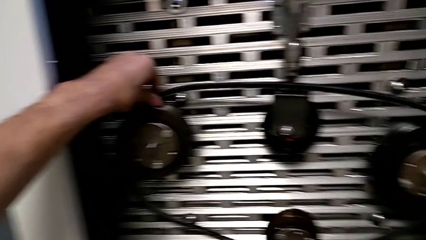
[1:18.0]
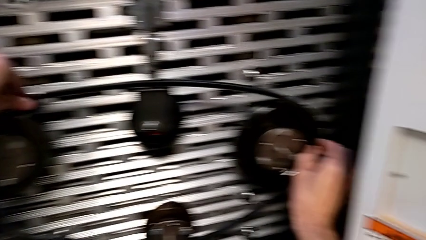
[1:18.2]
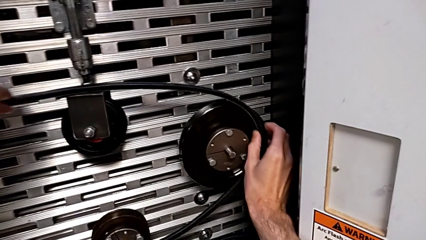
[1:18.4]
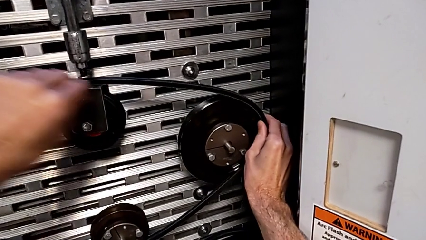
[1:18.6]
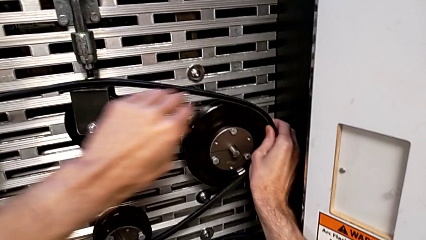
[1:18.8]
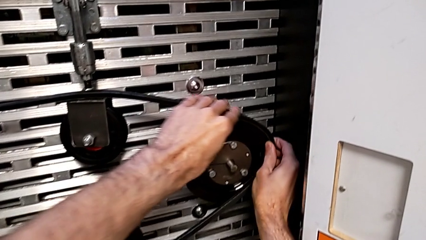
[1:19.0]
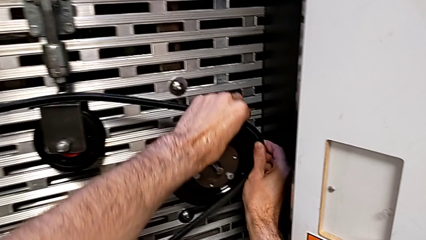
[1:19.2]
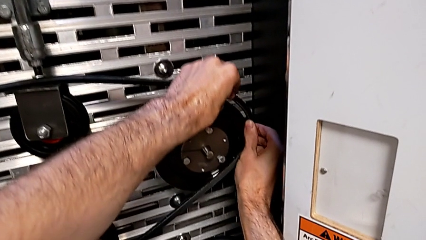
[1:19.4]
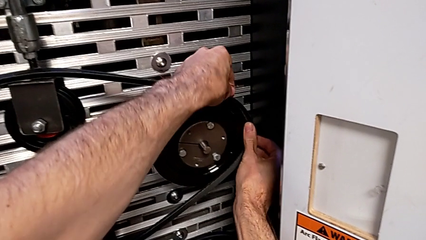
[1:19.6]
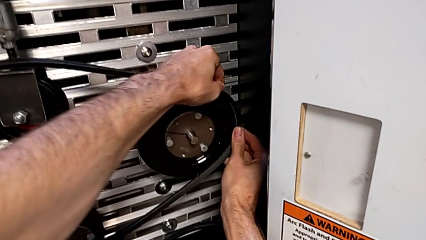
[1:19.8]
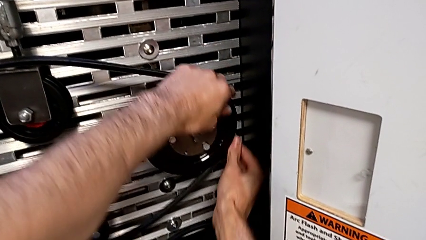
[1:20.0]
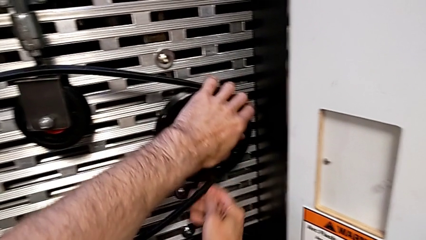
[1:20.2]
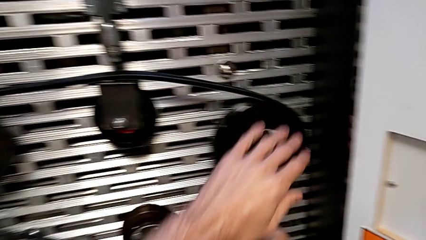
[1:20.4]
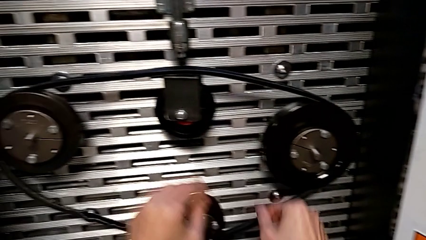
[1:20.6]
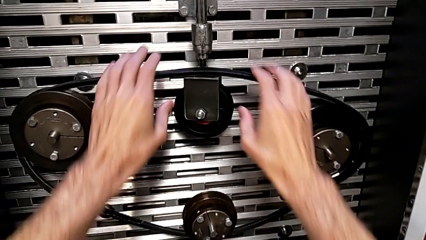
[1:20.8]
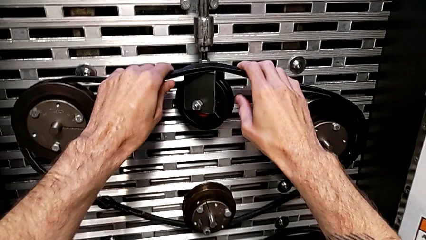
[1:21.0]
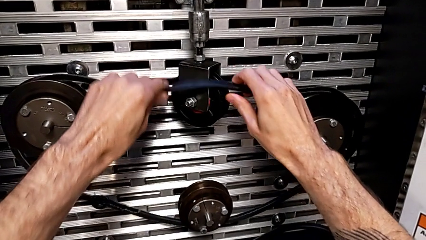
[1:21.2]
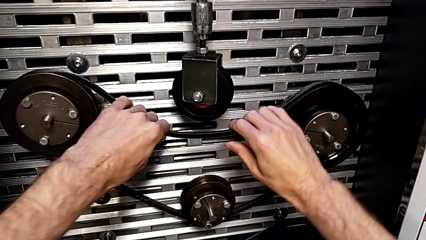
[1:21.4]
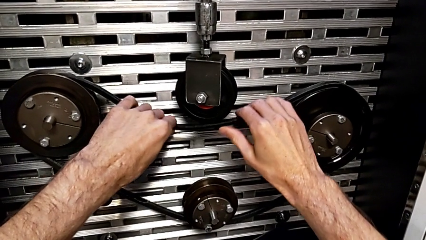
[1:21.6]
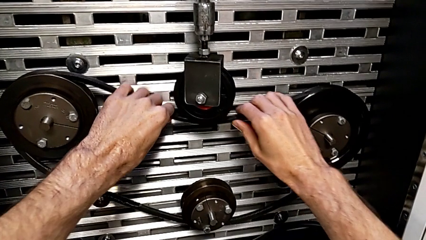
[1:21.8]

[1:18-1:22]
The camera wearer is assembling their belts. They keep assembling the damaged belt.

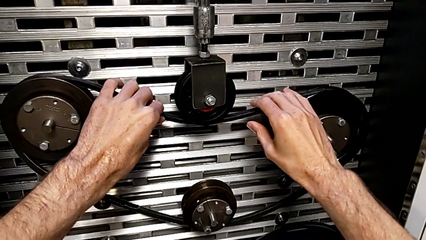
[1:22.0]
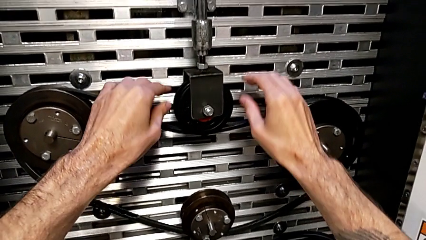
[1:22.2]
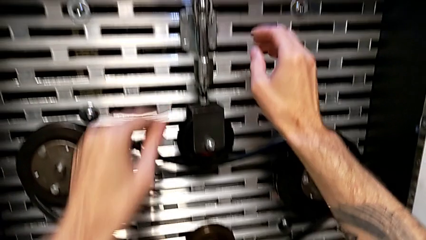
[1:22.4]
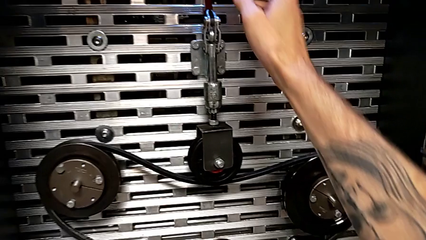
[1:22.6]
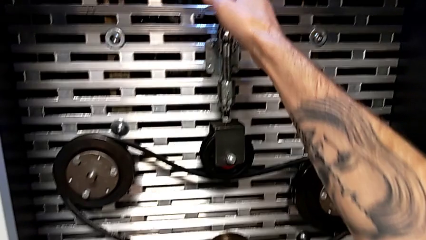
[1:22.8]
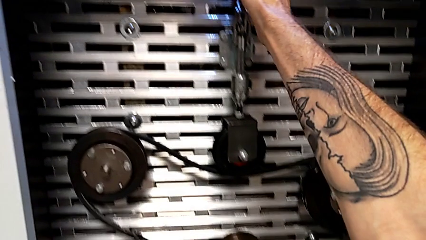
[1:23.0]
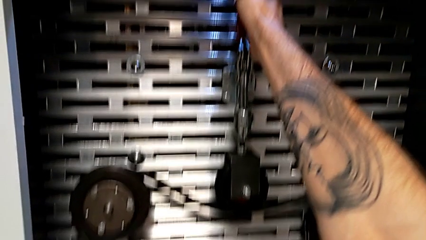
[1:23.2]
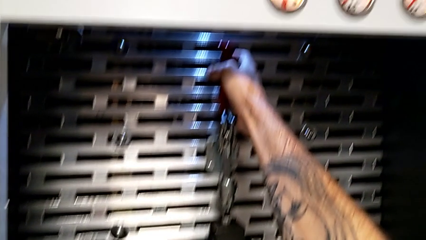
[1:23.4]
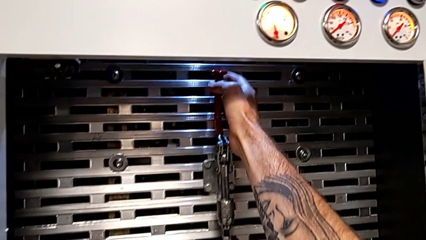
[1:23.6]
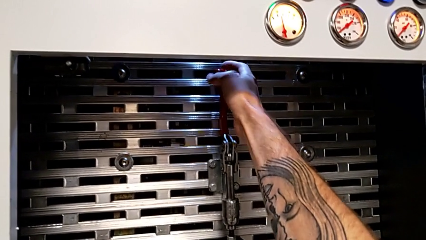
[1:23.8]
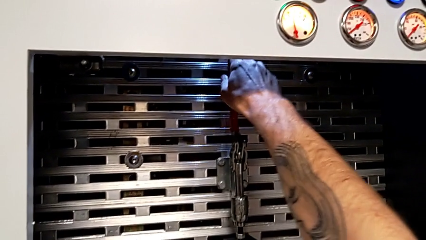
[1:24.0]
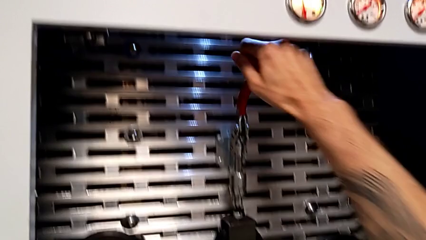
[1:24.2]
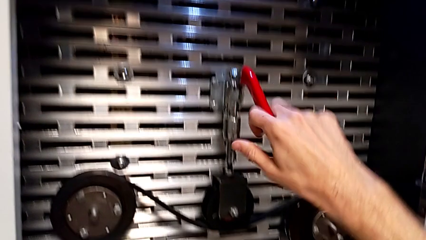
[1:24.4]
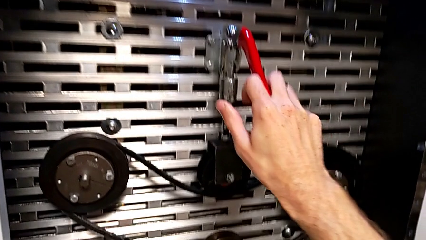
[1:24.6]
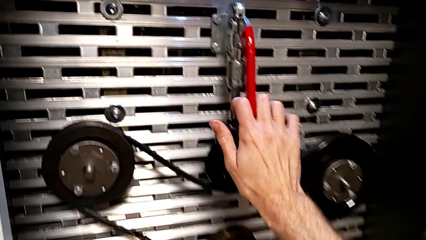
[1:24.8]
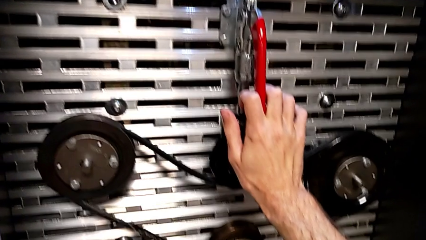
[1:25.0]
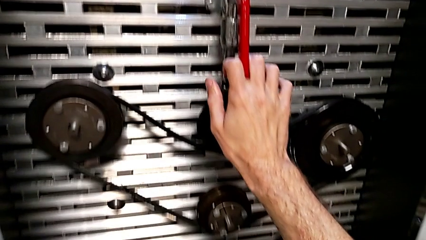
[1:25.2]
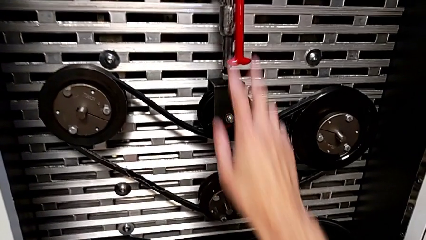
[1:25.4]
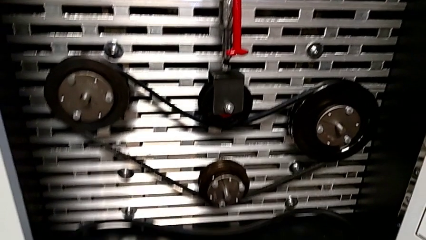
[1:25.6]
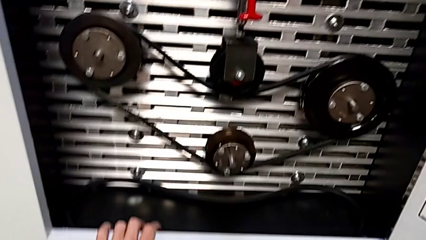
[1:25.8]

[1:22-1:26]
The camera wearer pushes the red lever down. They grab the lever and push the red lever.

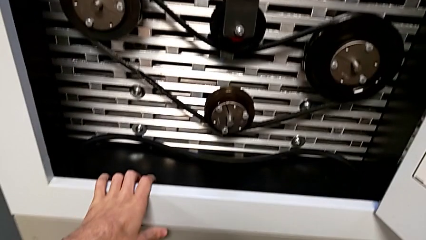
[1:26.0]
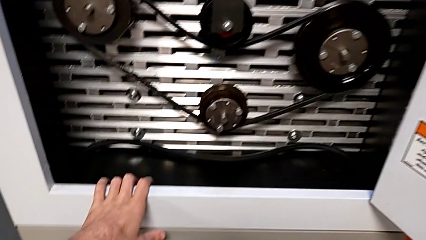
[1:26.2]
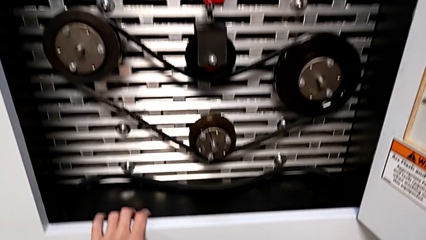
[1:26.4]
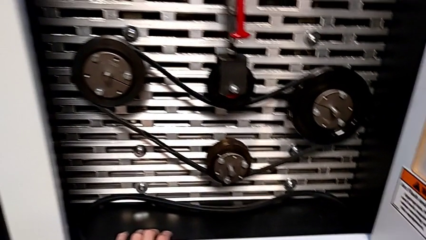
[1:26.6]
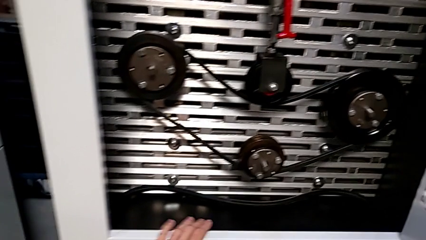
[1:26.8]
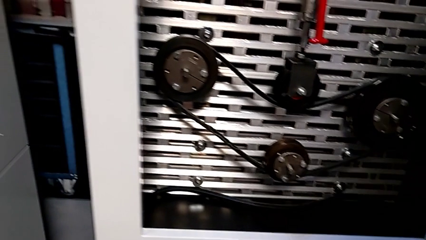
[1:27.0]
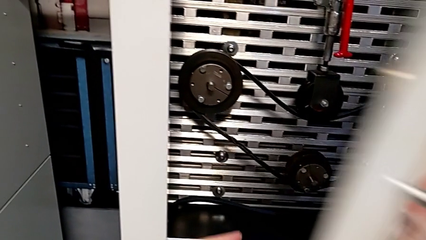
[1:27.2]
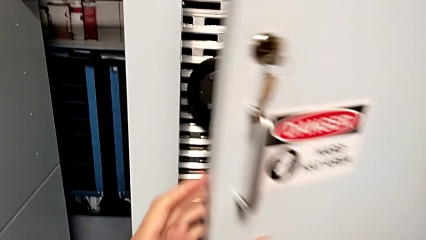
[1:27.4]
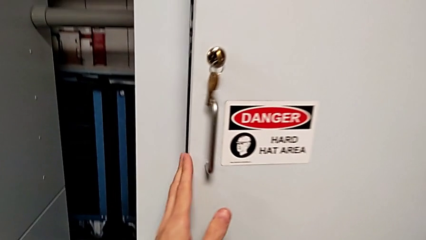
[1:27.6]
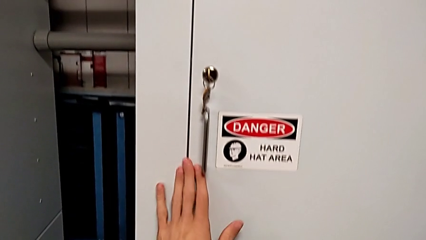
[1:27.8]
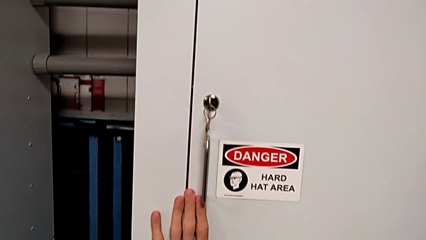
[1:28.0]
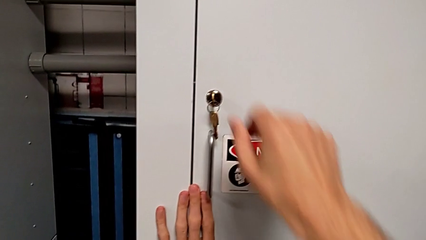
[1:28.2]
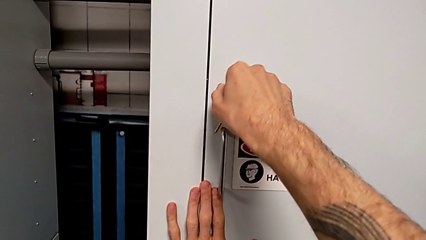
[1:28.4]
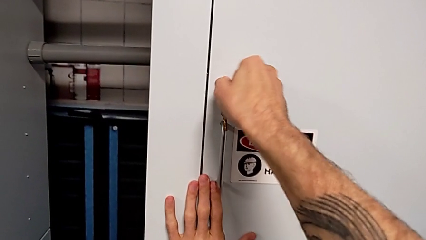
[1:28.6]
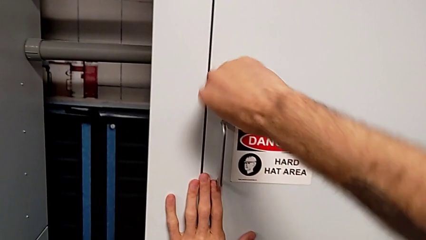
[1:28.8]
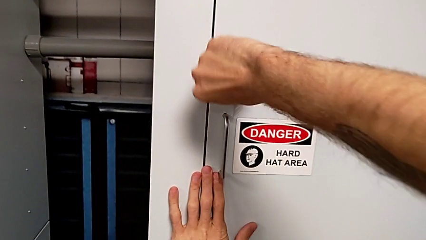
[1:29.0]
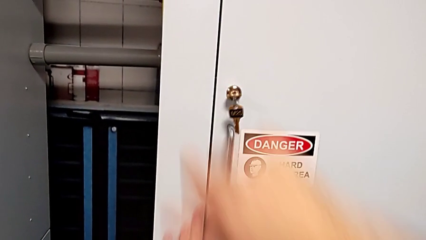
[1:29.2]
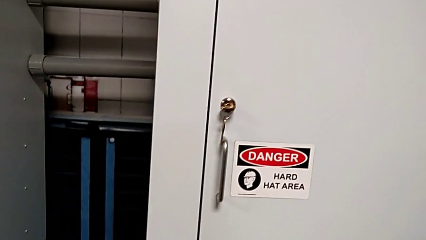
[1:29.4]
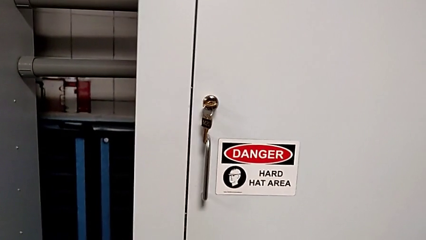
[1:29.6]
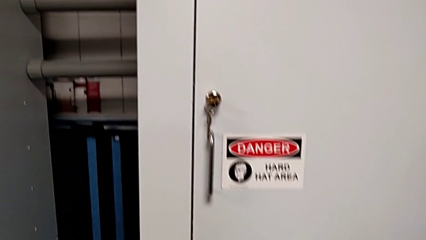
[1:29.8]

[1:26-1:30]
The camera wearer locks the front door. They close the front panel door and lock it.
